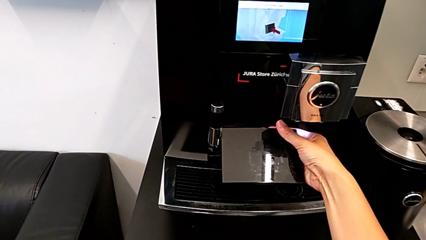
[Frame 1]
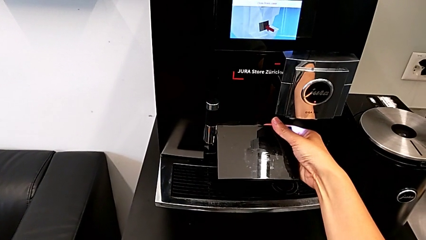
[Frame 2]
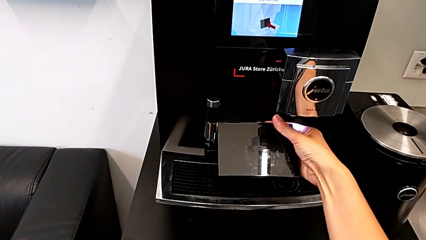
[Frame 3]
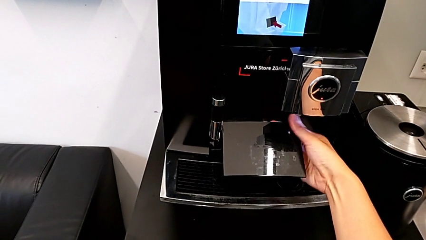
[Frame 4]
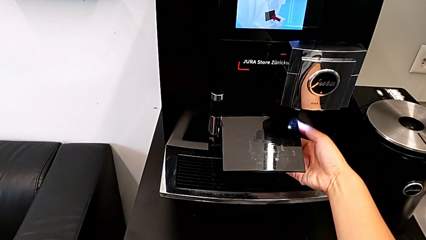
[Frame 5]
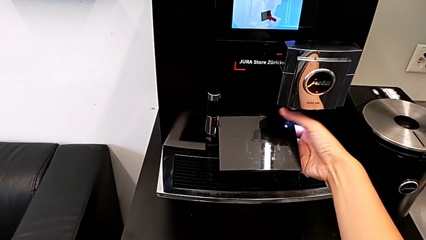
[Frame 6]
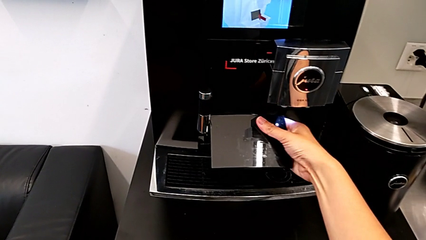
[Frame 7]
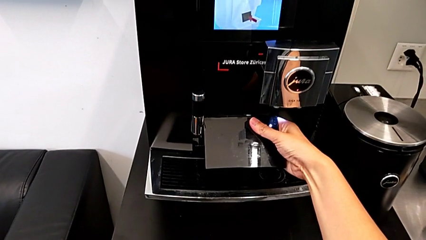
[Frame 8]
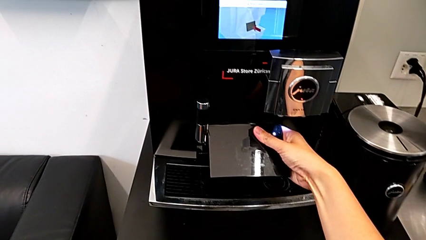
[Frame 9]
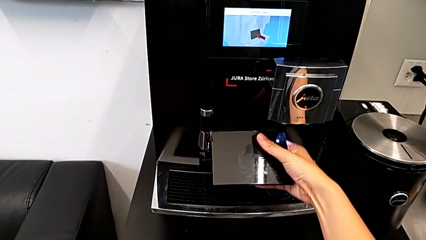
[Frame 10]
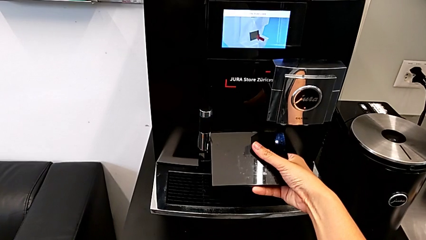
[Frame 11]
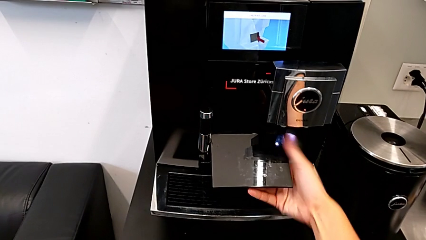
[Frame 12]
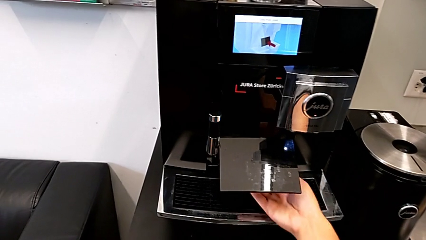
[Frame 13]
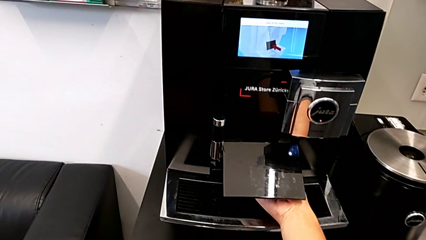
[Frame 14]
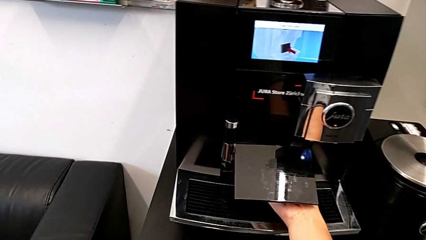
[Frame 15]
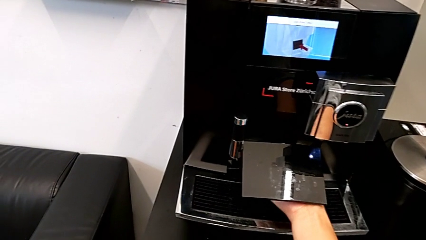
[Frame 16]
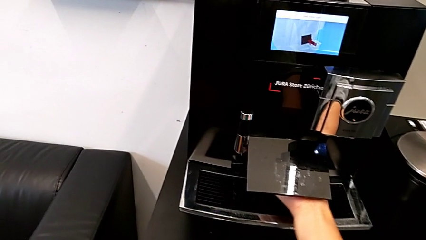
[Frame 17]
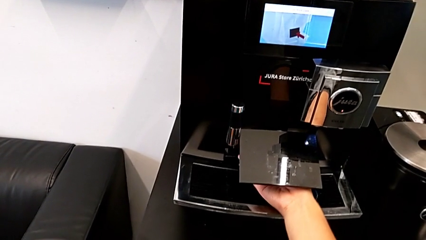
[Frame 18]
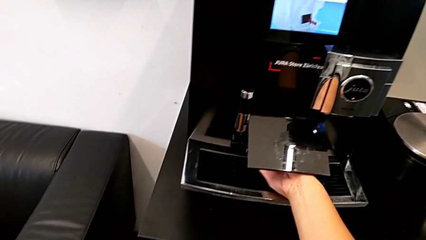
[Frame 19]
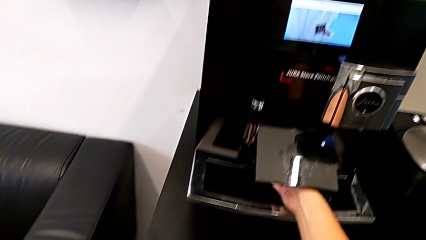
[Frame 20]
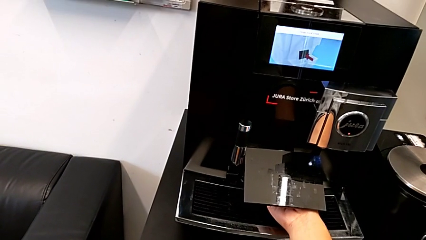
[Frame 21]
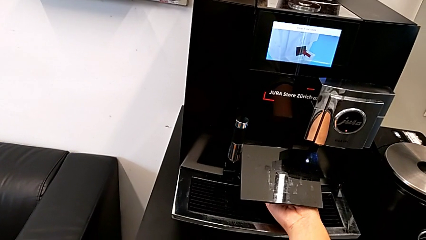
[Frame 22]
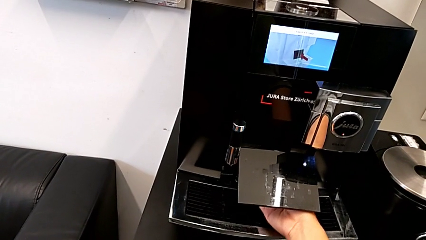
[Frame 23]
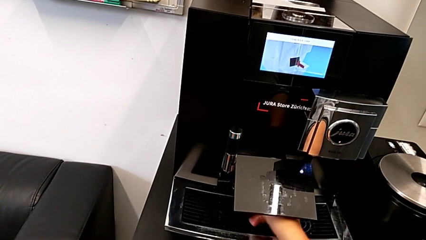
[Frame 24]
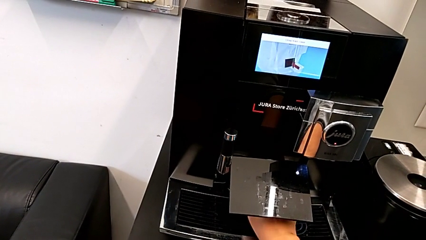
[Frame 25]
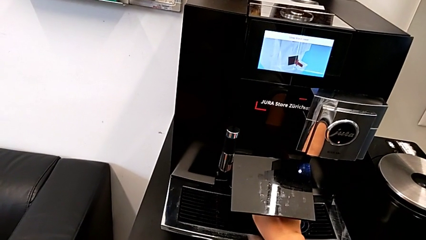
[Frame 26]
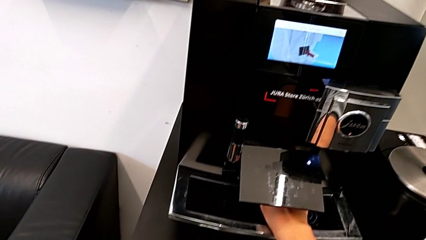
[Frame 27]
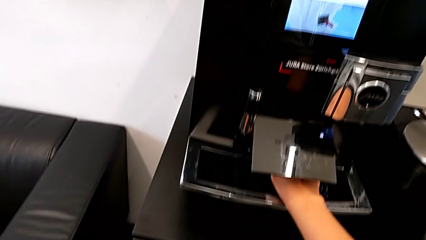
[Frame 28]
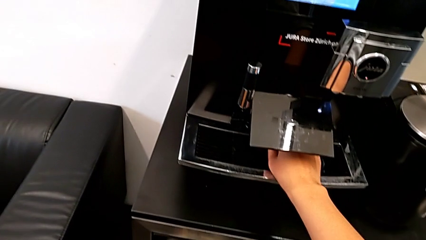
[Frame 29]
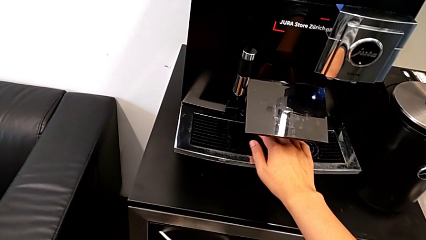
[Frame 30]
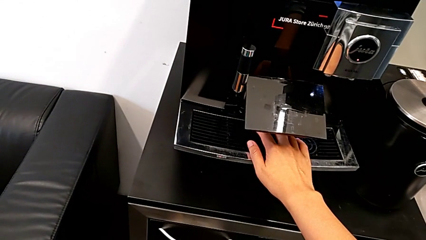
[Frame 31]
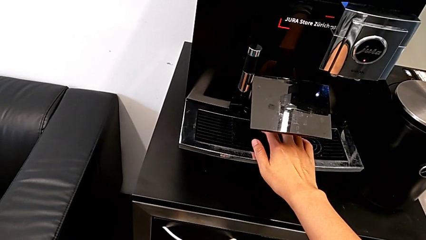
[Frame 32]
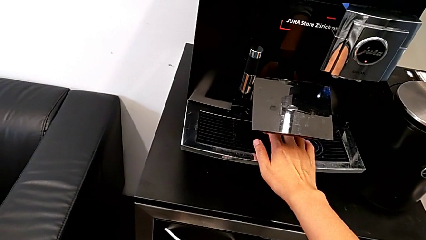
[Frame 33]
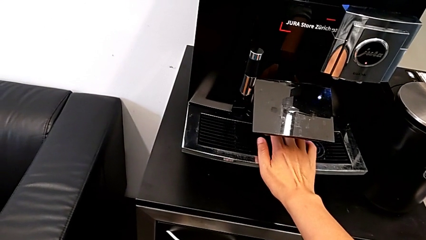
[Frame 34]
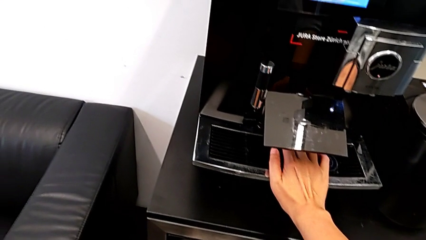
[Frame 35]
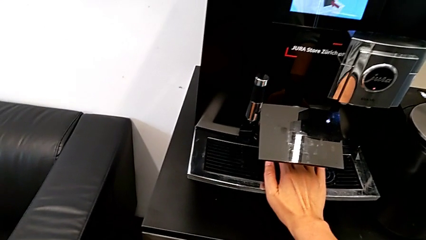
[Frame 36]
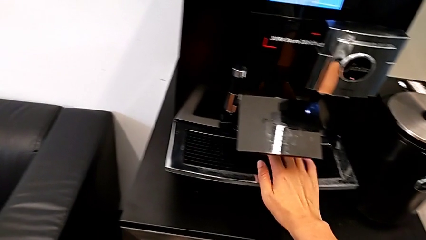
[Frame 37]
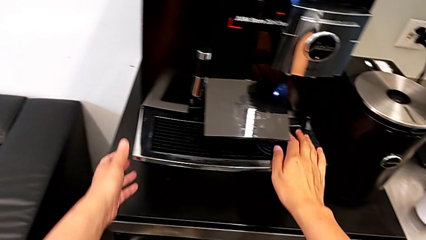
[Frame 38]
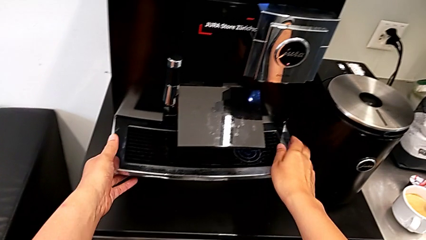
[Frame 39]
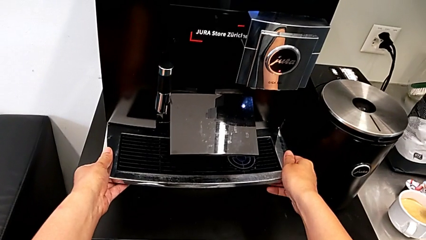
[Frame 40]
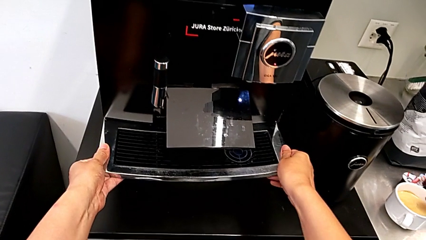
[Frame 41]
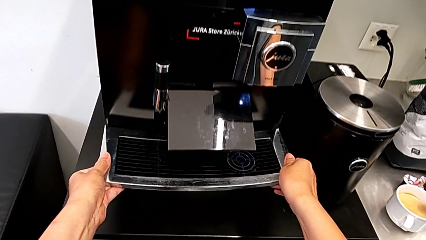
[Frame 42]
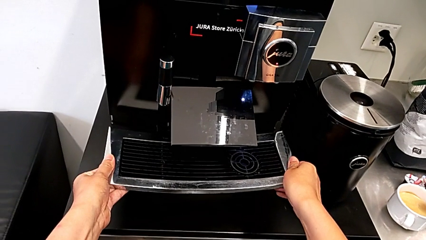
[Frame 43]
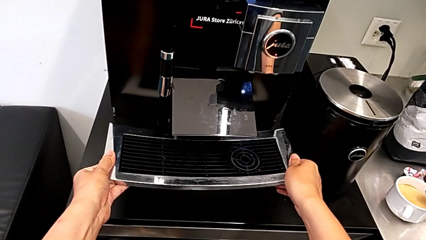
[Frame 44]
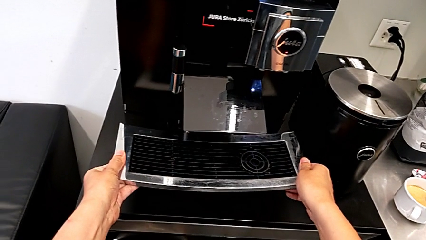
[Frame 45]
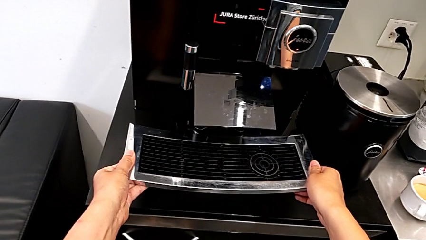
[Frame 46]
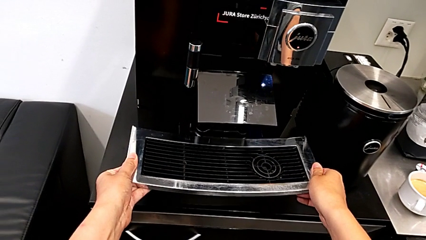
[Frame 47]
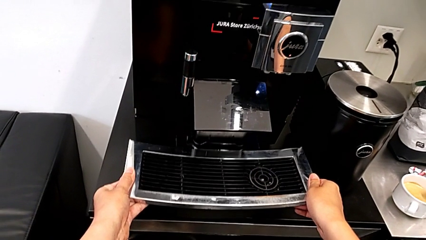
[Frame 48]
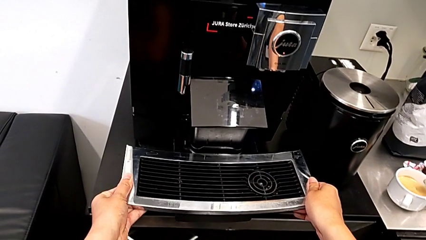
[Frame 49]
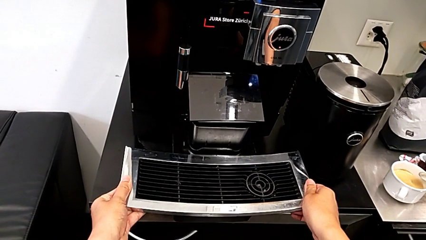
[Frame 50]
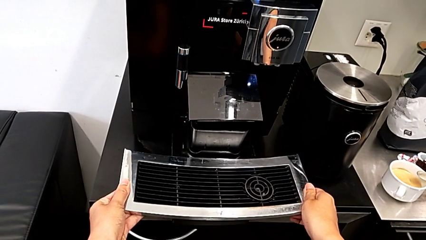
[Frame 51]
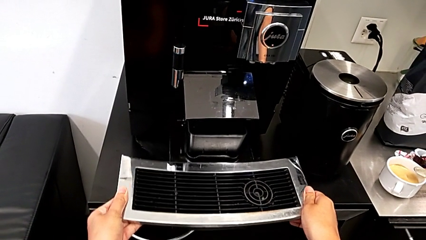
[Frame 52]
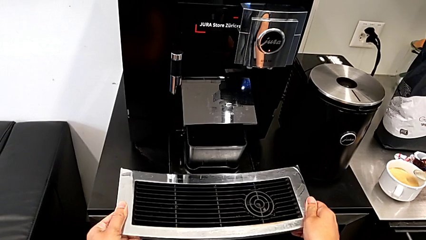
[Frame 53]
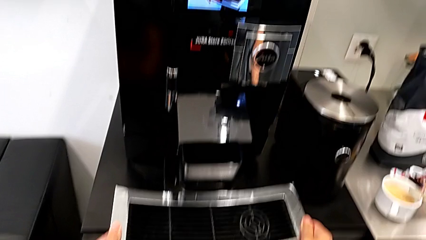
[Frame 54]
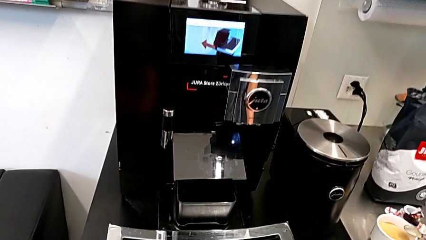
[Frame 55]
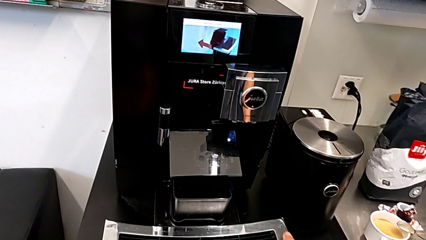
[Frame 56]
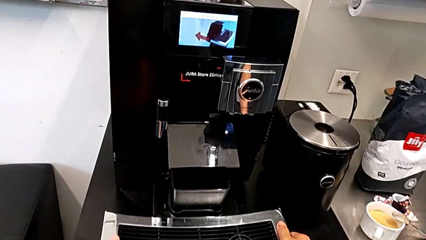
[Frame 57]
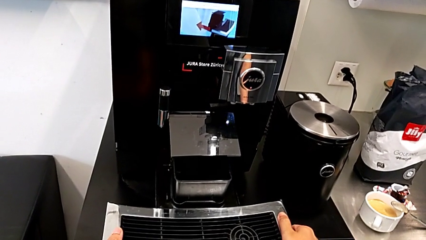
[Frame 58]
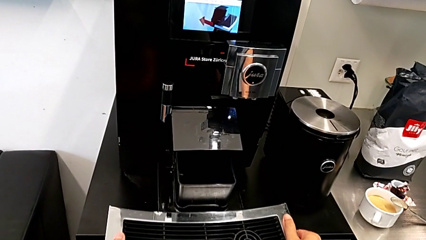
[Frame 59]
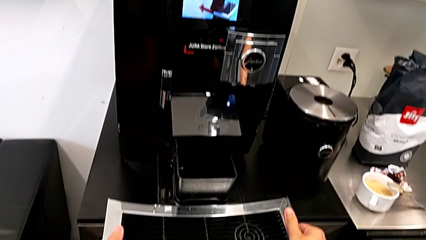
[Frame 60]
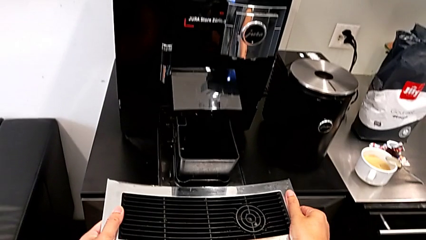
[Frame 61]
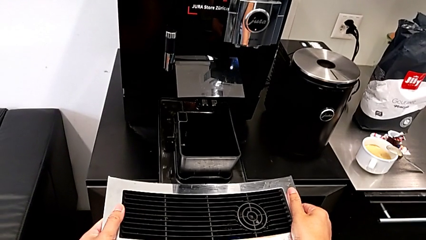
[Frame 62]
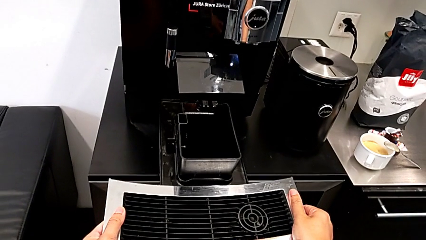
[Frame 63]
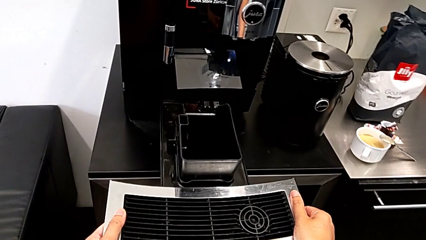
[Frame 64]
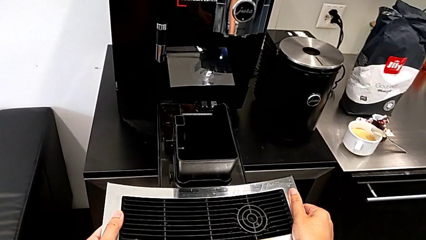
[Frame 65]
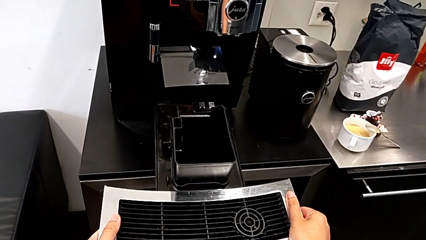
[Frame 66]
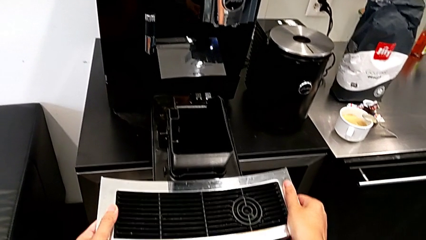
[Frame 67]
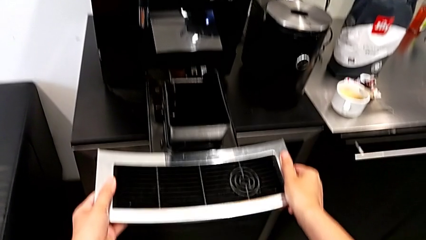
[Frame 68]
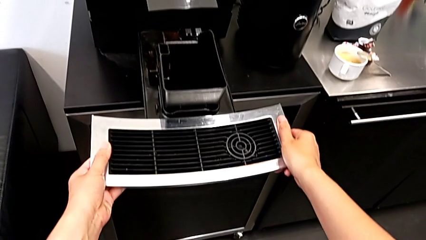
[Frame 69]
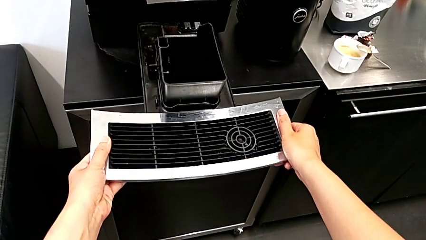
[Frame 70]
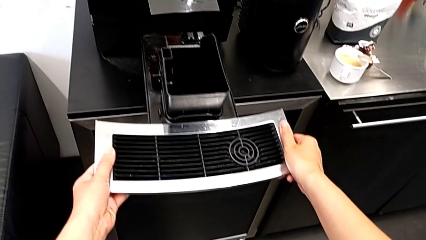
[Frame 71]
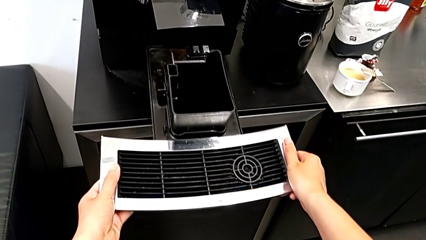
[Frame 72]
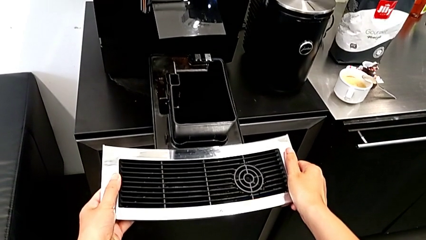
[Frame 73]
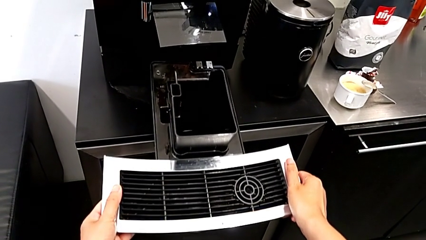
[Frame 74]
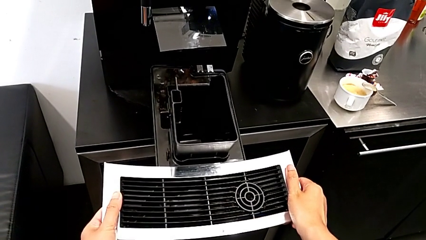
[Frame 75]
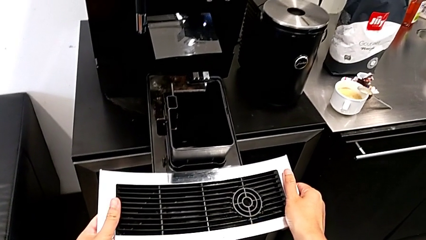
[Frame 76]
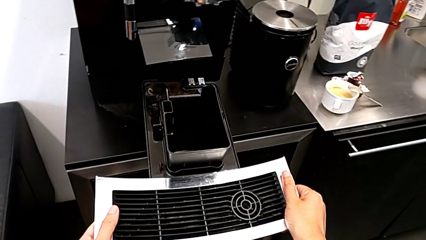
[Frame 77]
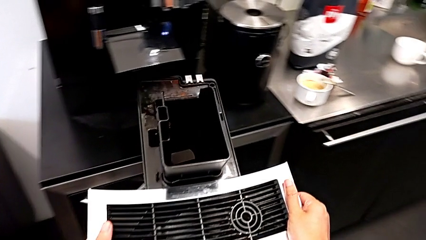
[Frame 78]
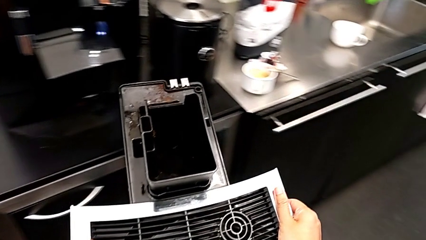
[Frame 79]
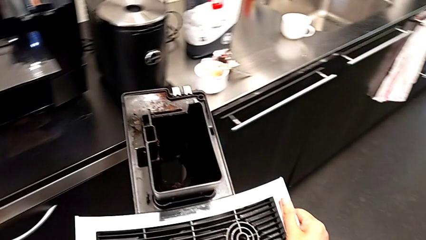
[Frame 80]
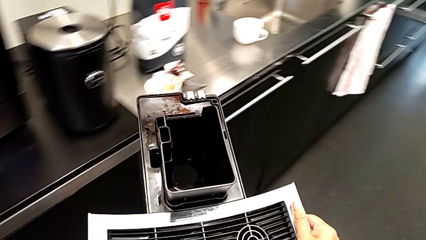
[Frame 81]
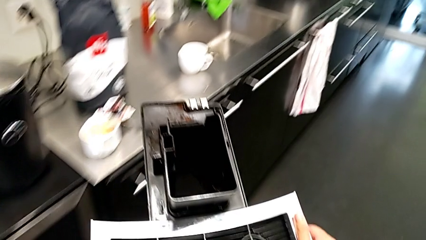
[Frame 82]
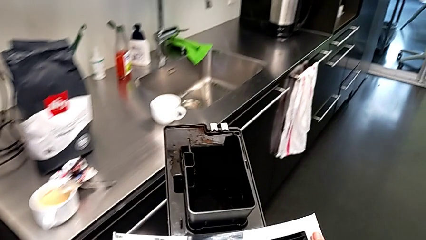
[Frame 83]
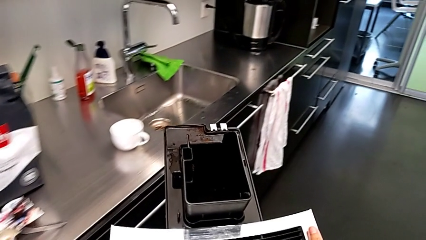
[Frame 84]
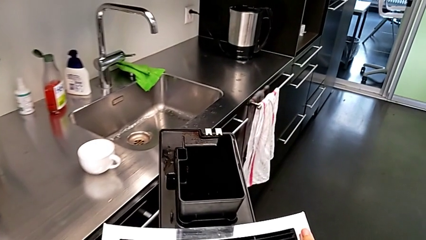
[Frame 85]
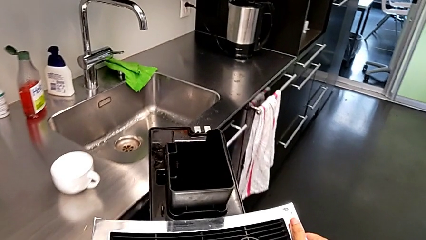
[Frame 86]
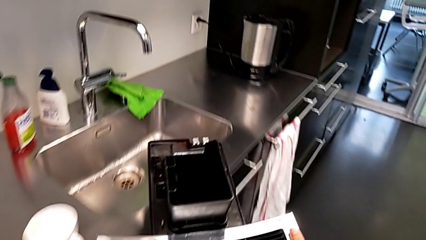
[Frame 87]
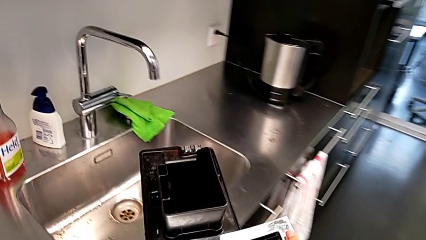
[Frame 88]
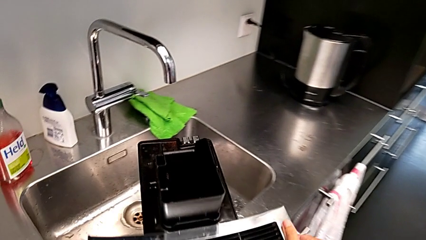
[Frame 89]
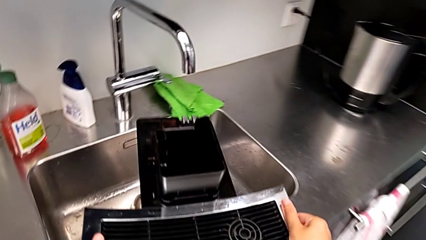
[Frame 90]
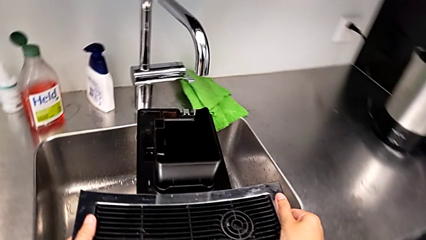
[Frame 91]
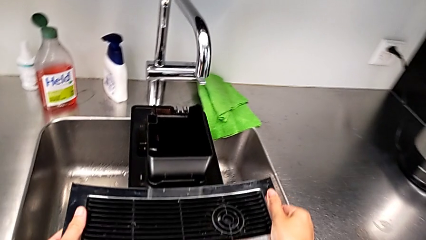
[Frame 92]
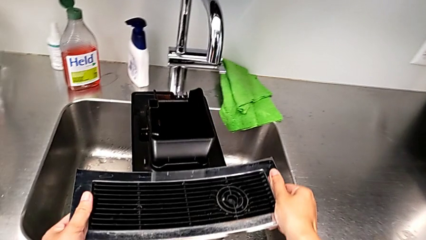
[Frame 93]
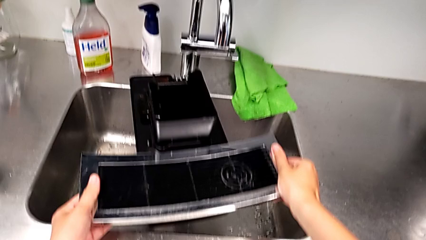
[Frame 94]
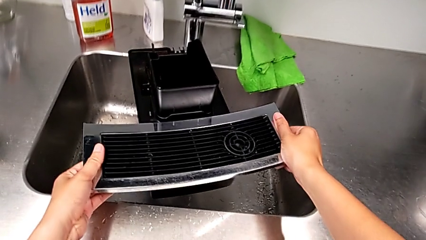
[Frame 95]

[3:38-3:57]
The camera wearer is emptying the drip tray. They keep inspecting the espresso machine, grab the drip tray, pull it and hold the base.
